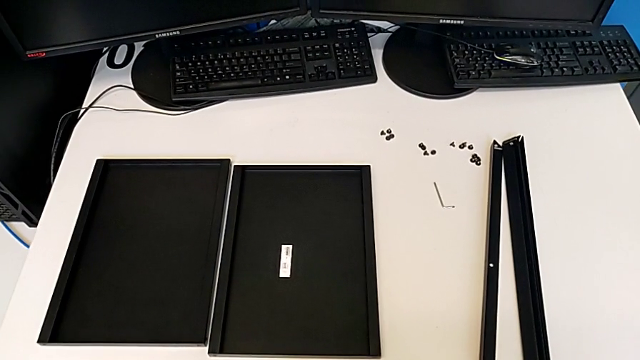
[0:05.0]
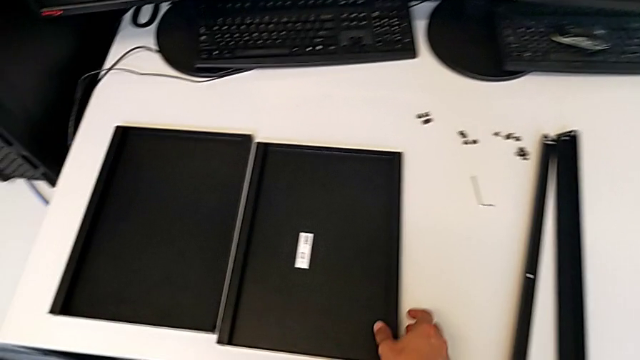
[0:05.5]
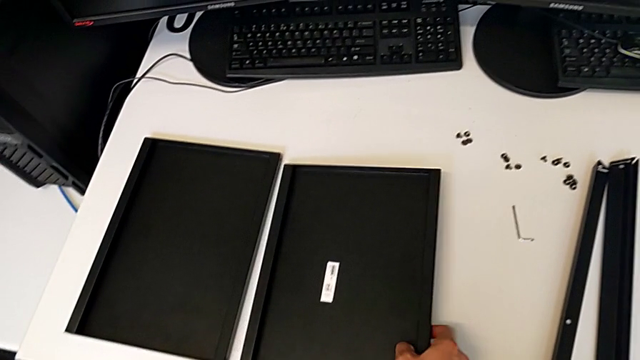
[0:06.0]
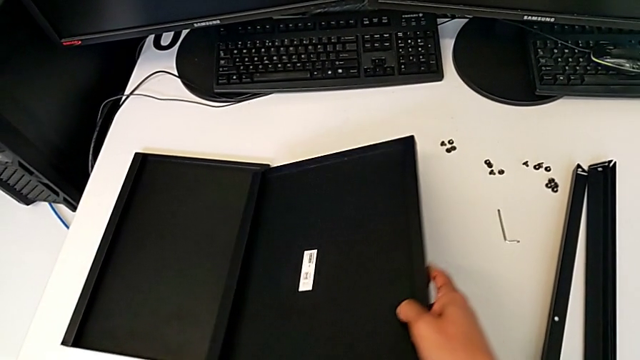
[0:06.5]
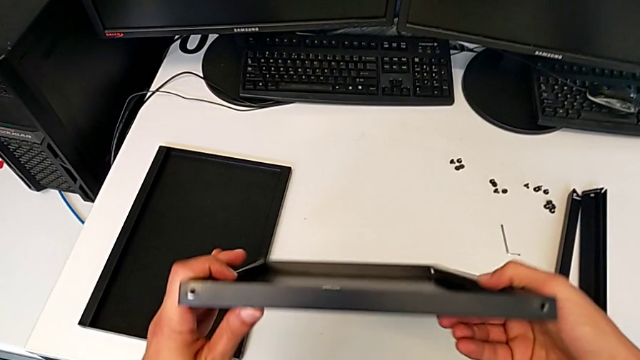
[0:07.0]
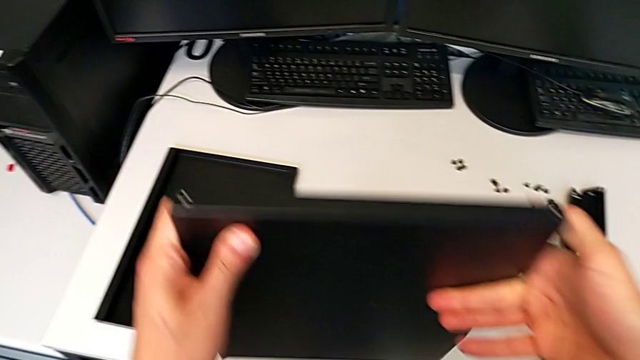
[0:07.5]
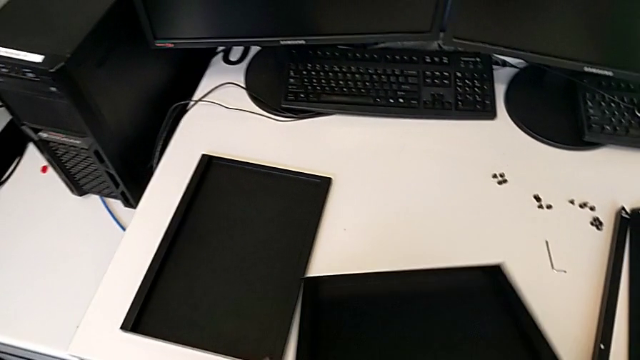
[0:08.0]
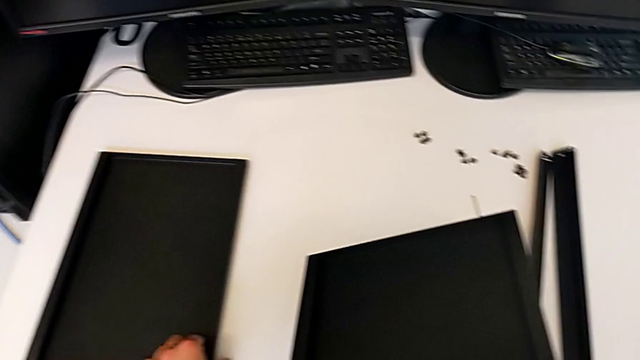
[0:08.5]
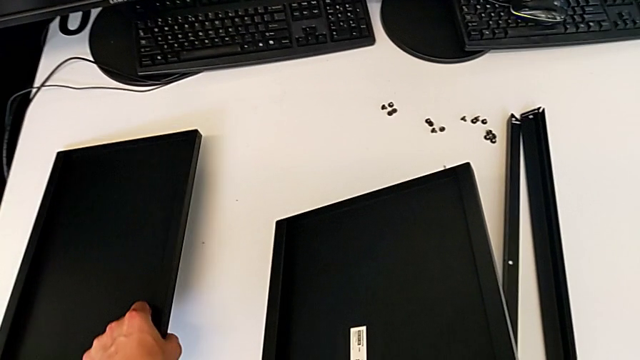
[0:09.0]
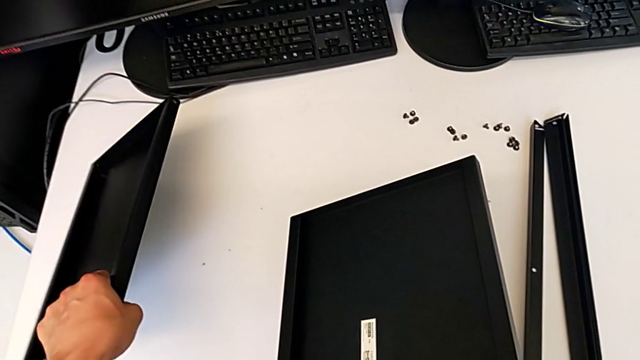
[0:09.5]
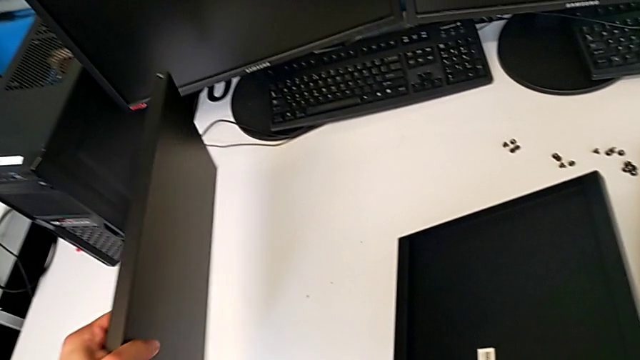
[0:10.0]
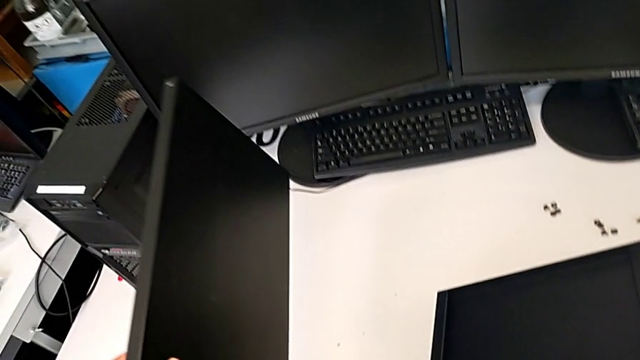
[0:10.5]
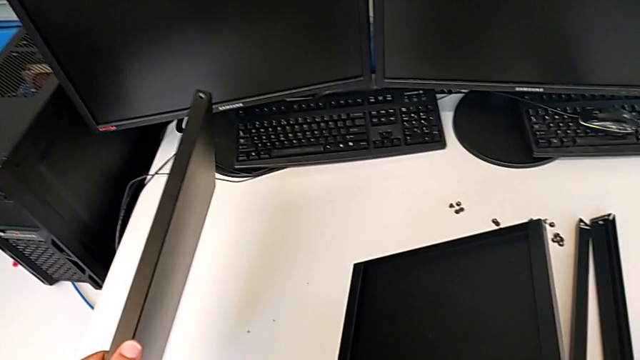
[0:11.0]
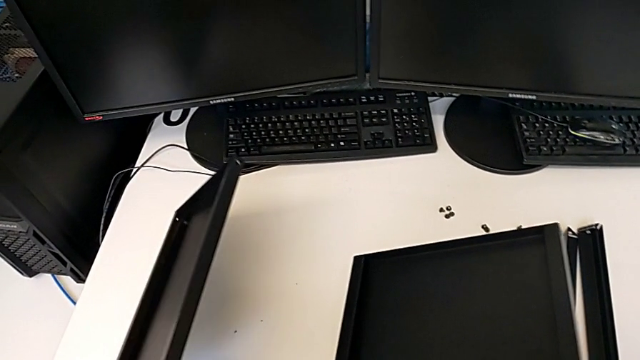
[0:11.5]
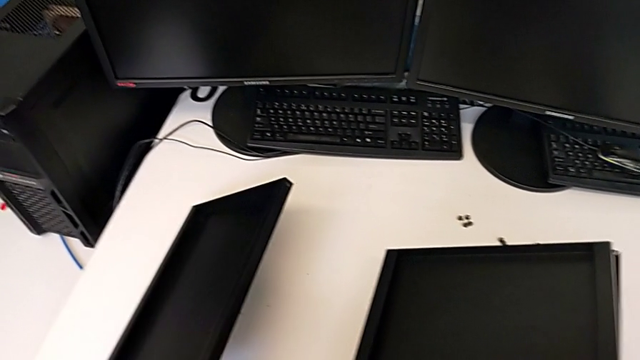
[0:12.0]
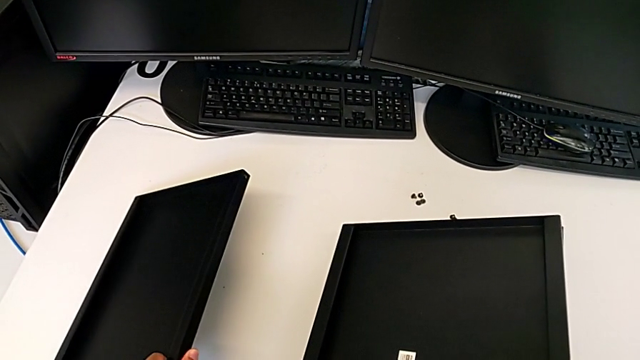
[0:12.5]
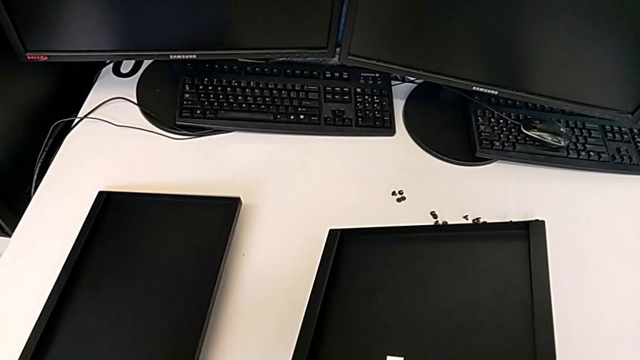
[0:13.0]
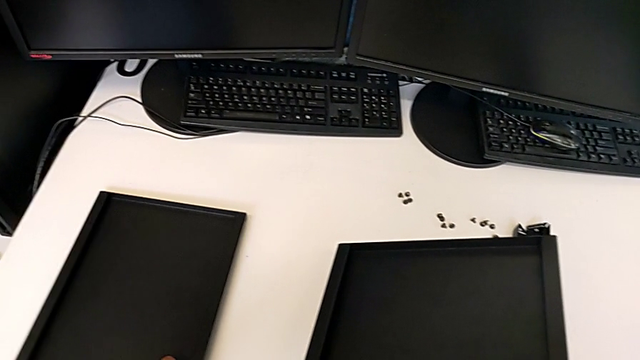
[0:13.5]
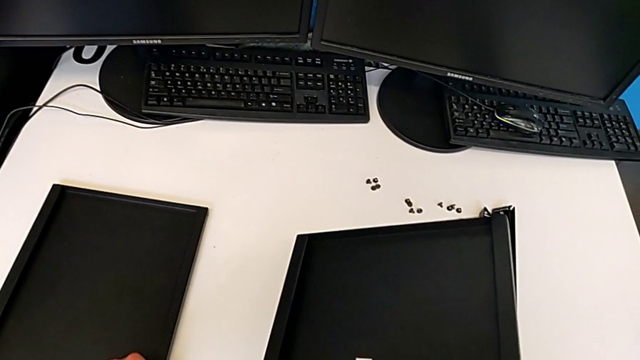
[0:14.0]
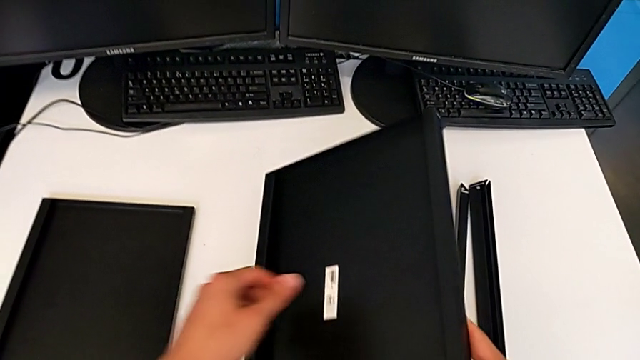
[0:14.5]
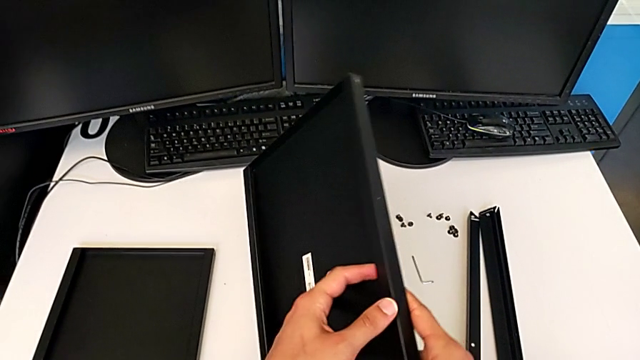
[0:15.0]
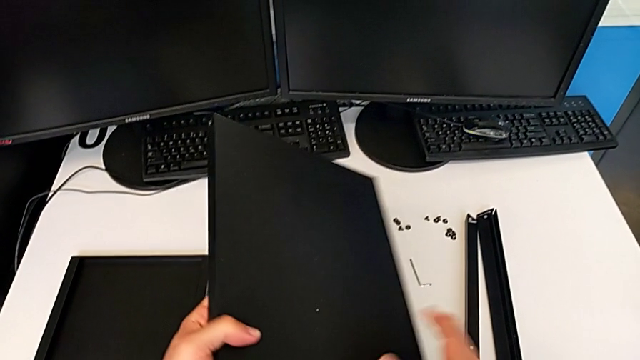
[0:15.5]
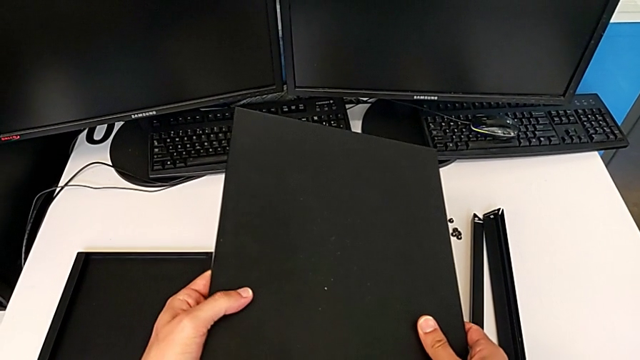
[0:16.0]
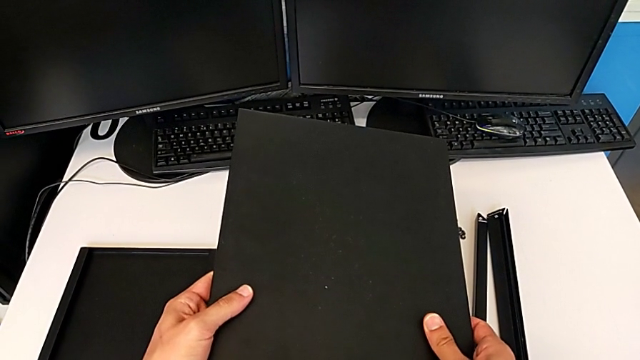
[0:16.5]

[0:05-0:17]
The camera wearer is inspecting the base of the shelf. They grab the tray, inspect it, wrongly grab it, inspect it and grab it.

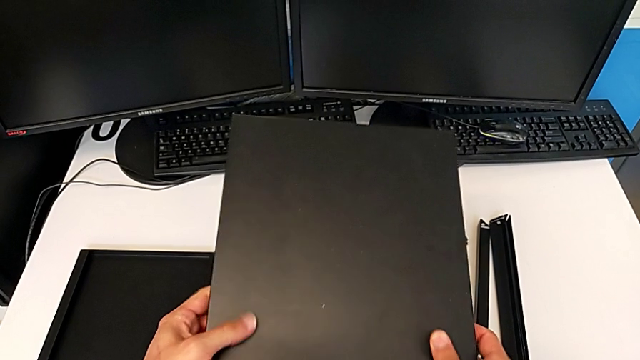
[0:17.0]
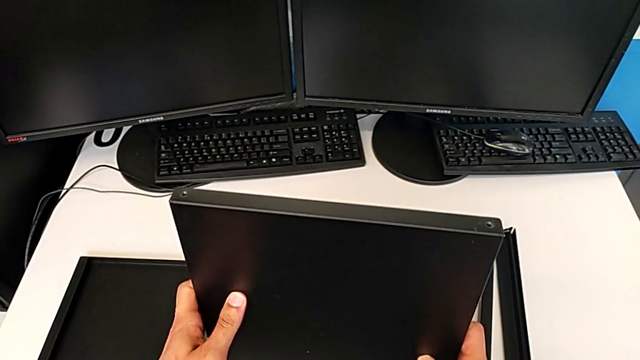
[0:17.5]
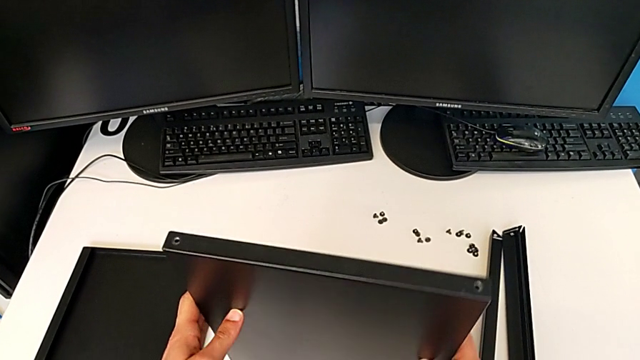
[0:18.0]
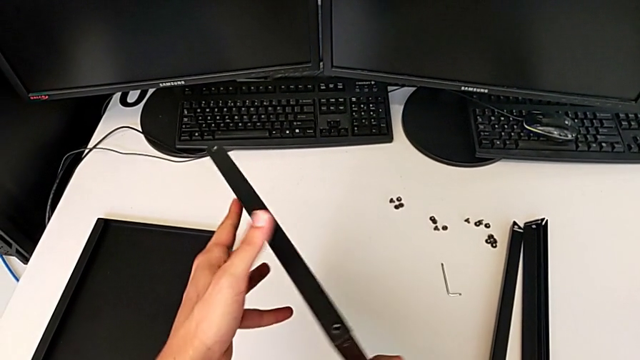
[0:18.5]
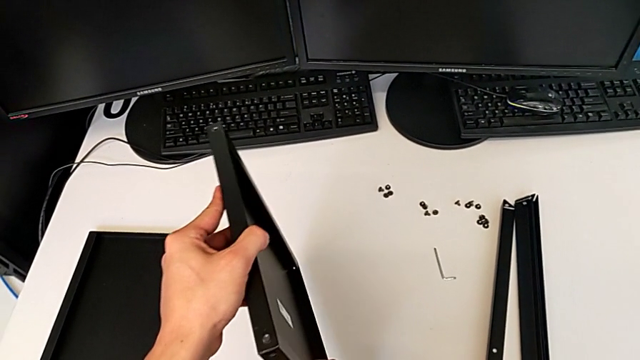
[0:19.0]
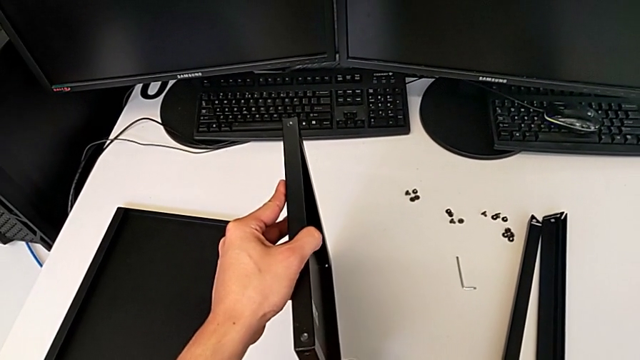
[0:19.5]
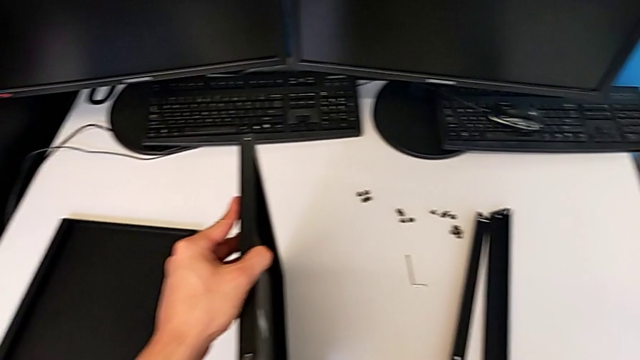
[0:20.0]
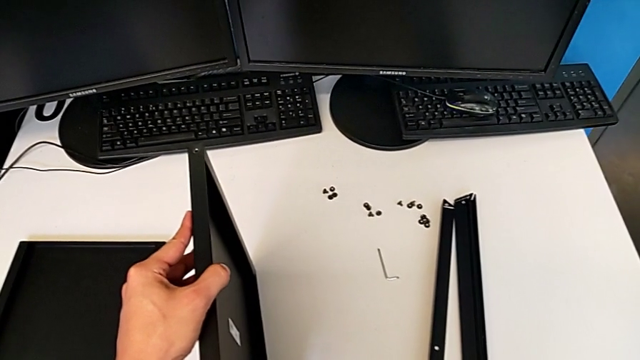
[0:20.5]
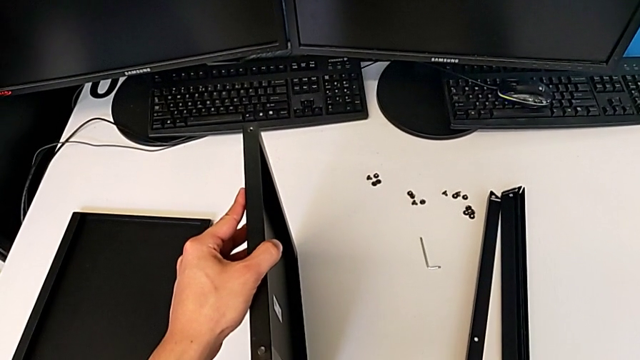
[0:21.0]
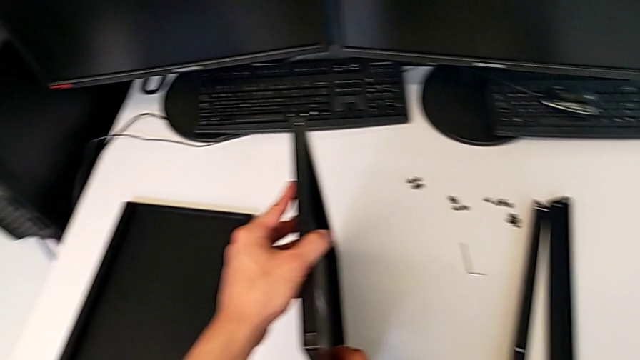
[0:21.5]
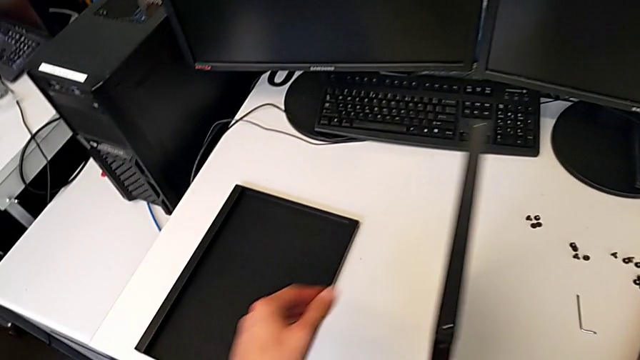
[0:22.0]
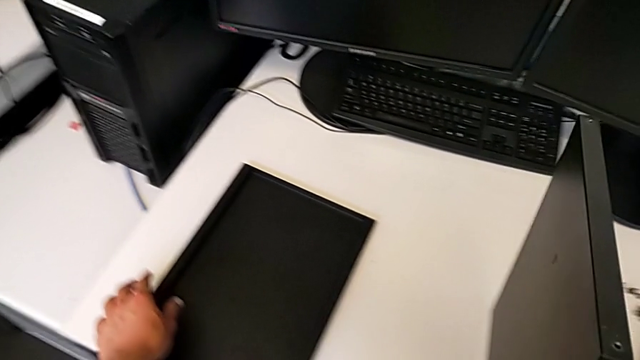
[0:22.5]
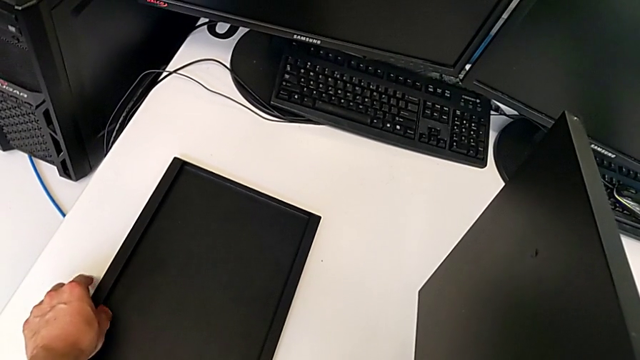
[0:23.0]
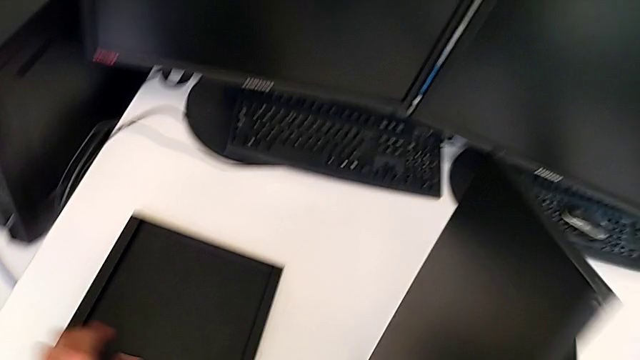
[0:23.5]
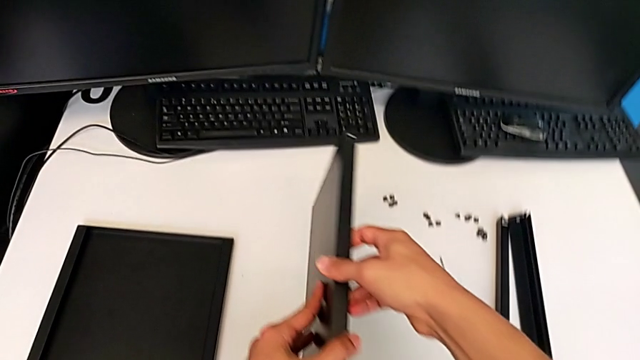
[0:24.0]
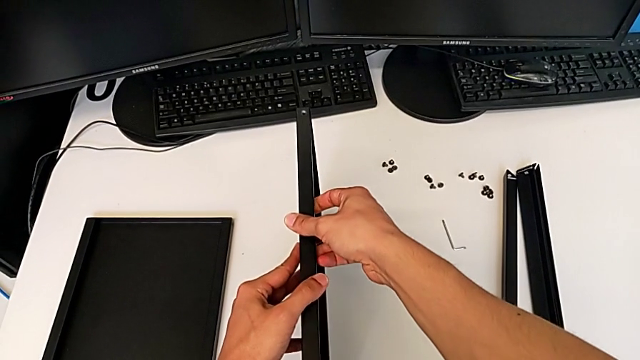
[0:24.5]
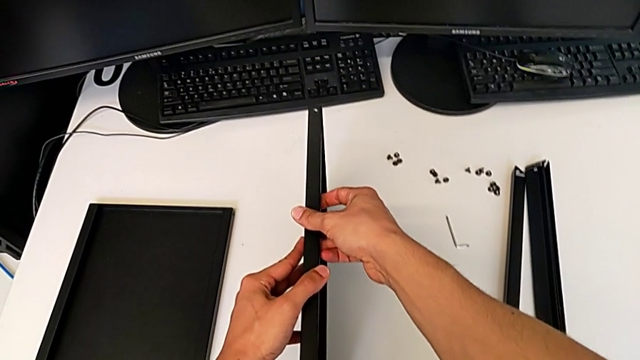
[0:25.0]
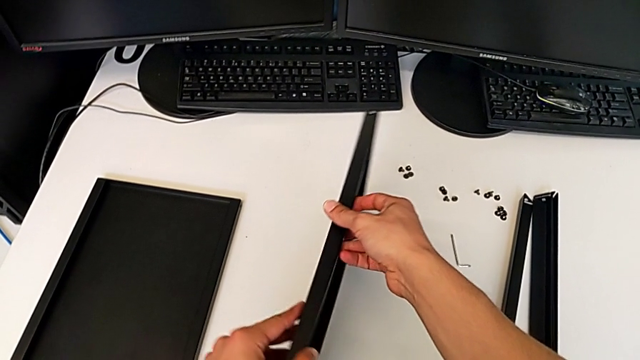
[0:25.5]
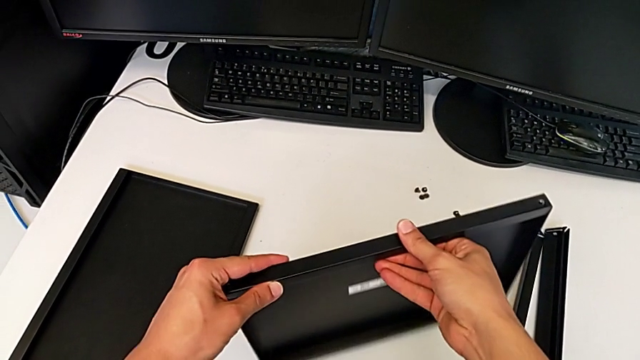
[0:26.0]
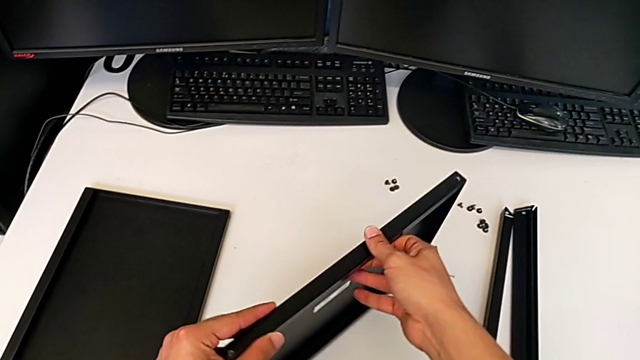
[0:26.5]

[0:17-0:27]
The camera wearer is inspecting the base of the shelf. They wrongly rotate the tray.
